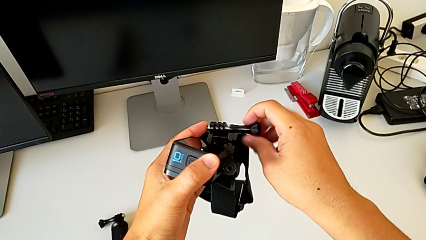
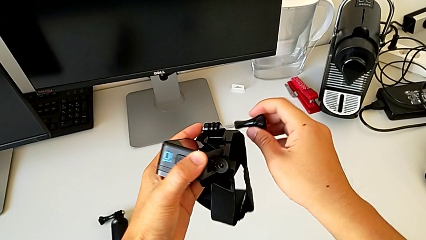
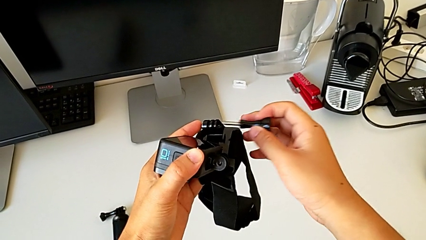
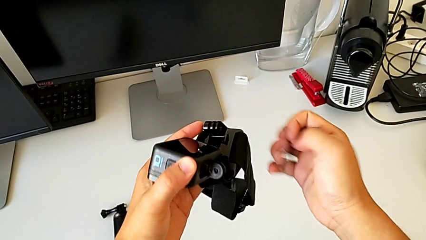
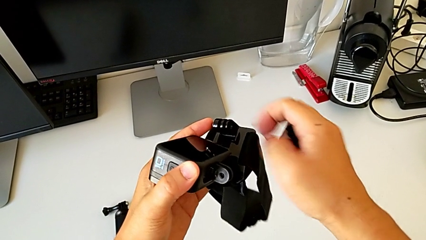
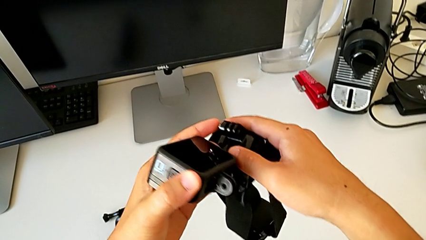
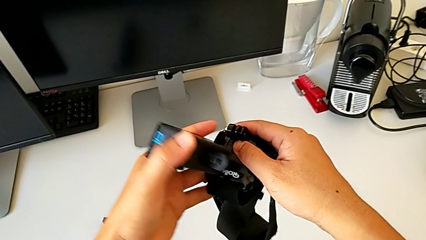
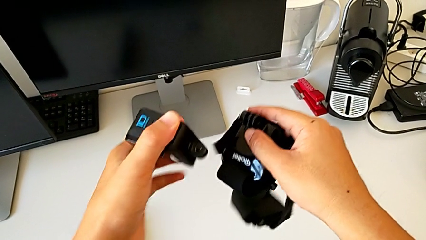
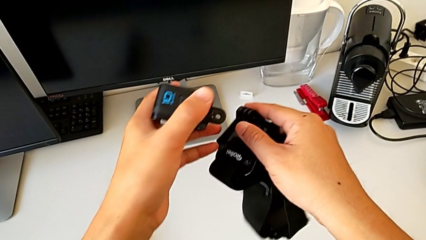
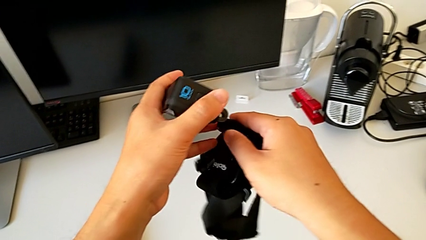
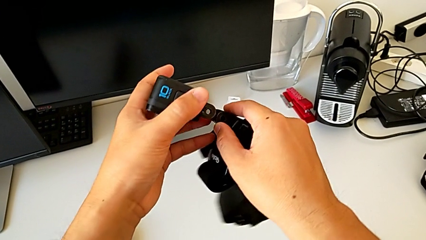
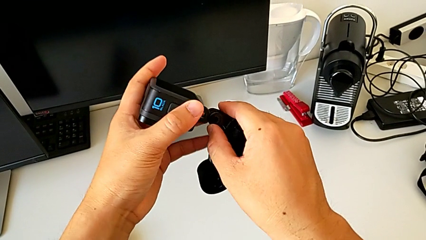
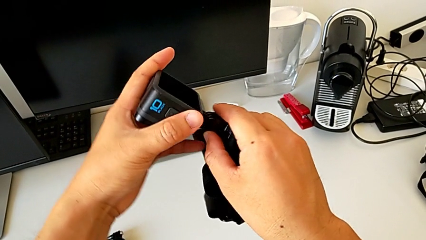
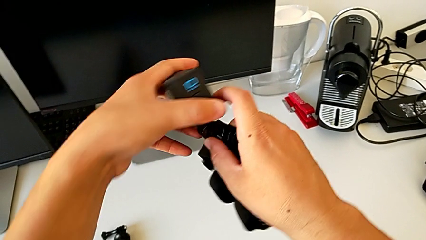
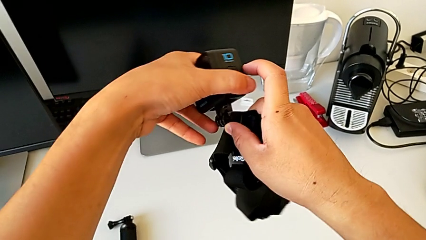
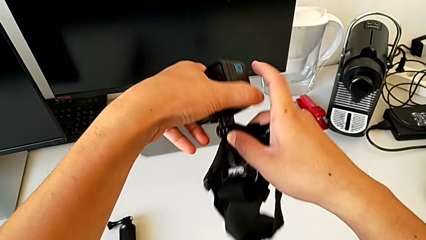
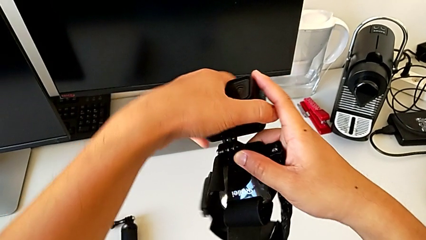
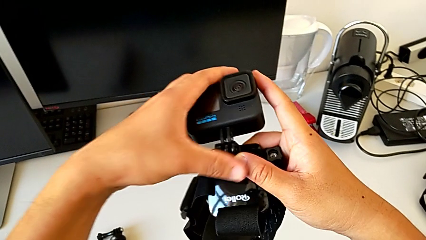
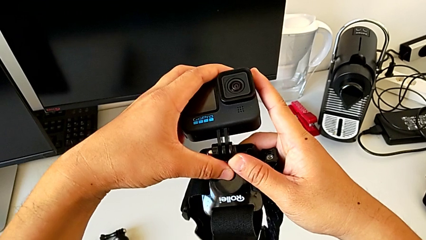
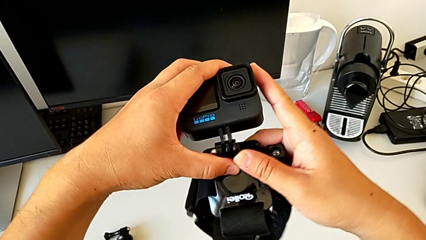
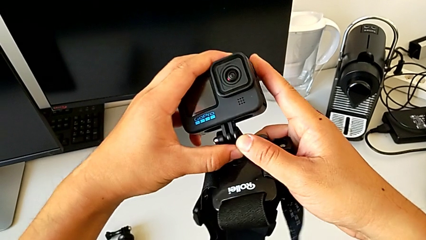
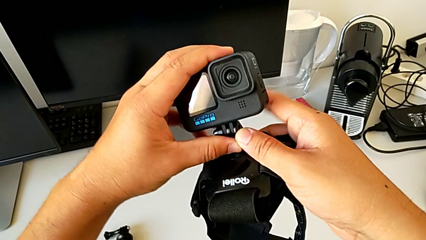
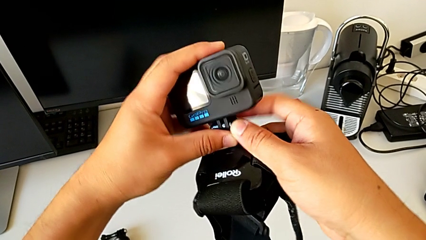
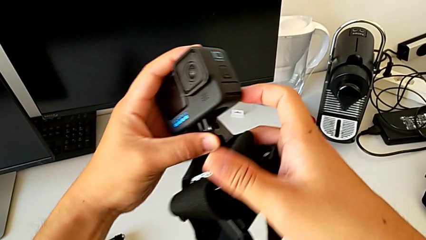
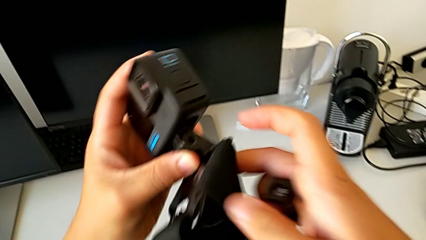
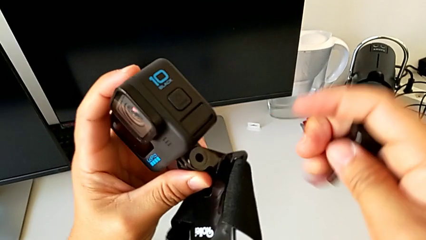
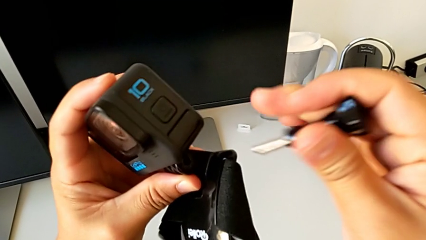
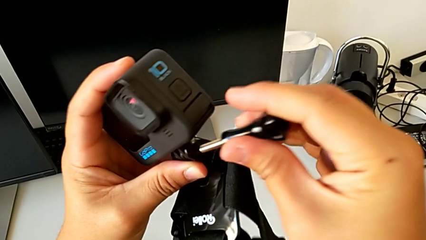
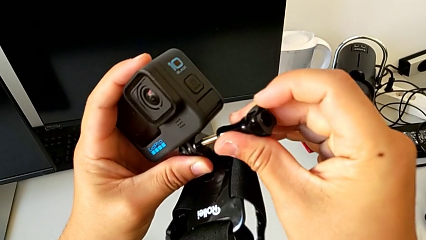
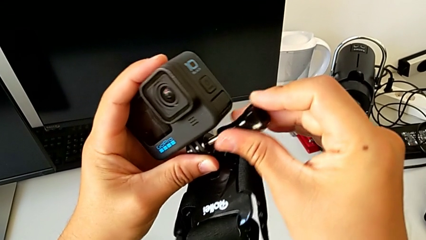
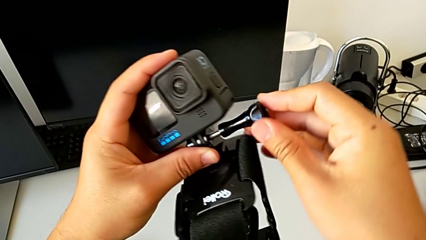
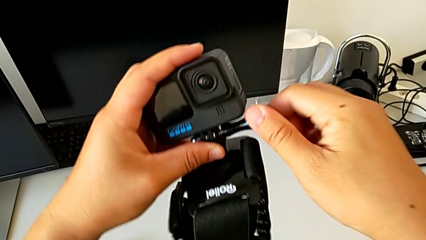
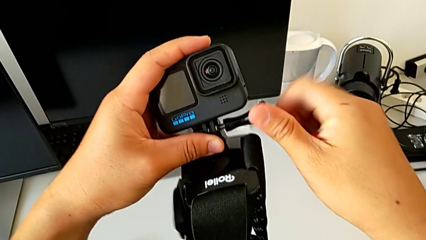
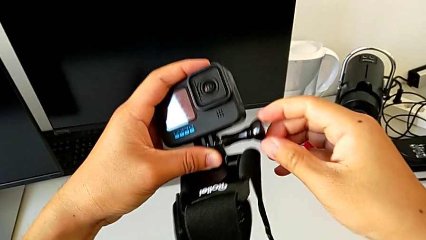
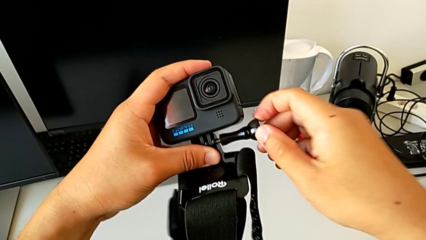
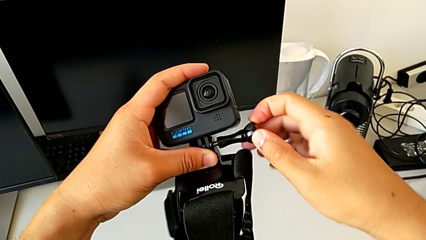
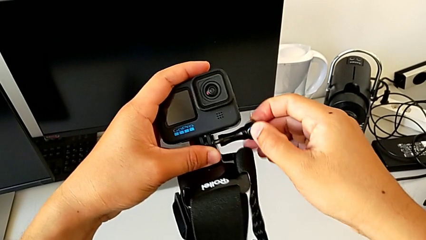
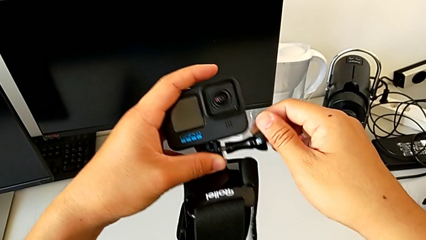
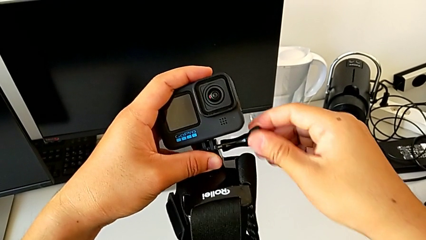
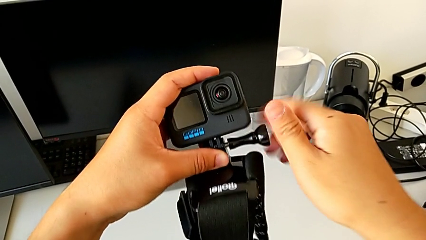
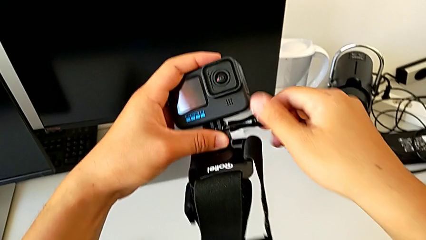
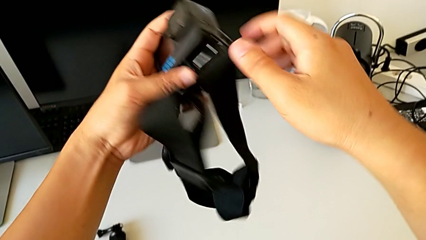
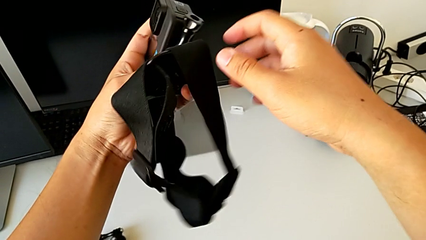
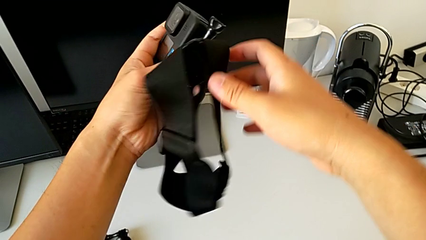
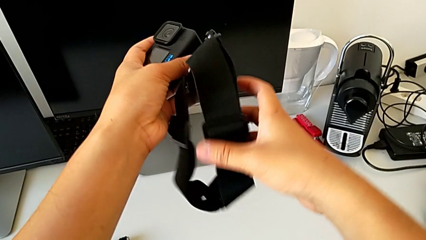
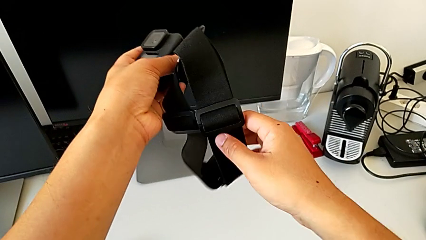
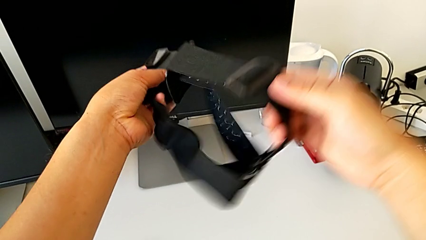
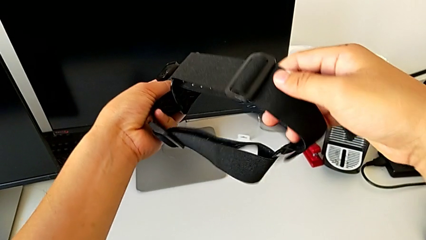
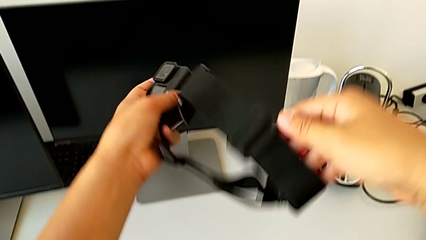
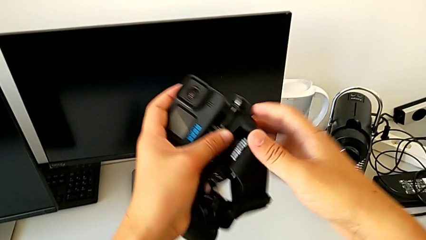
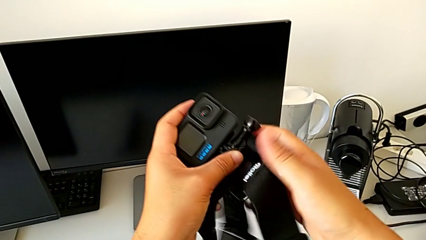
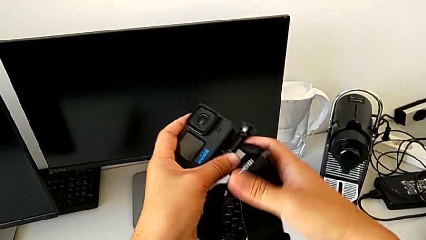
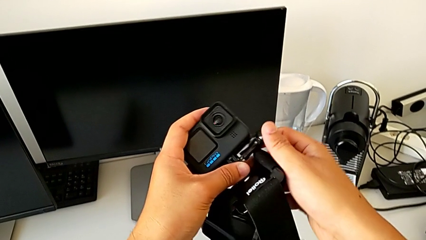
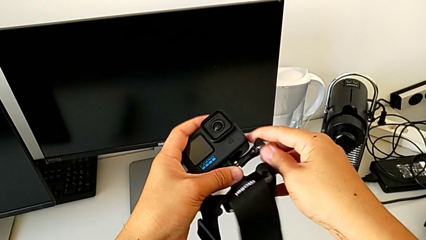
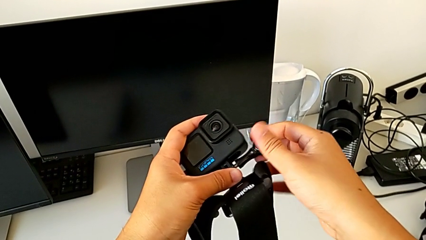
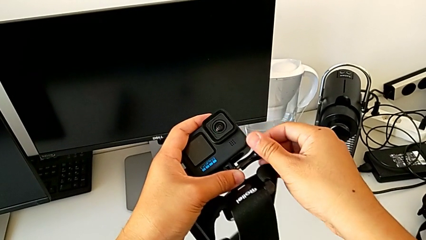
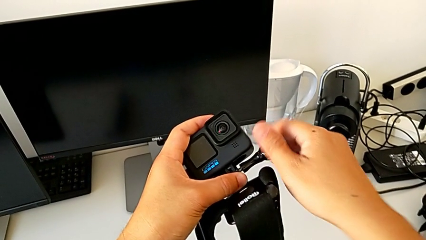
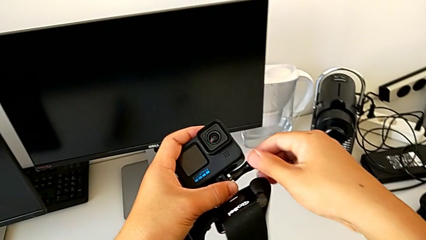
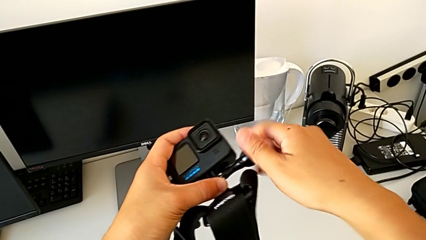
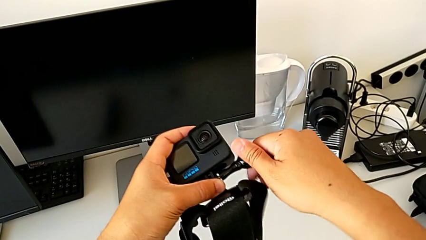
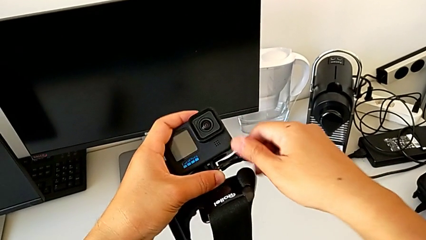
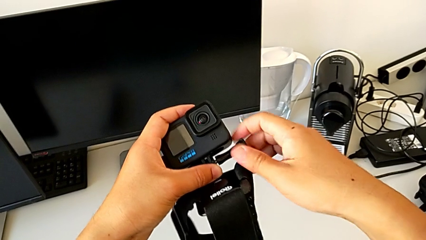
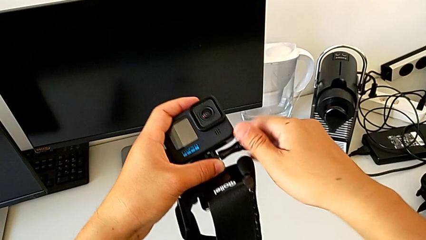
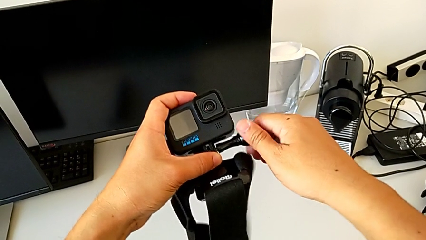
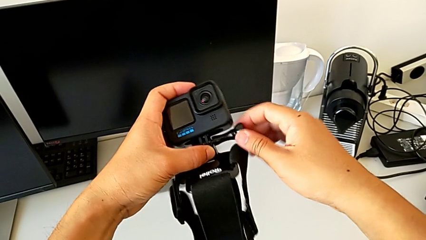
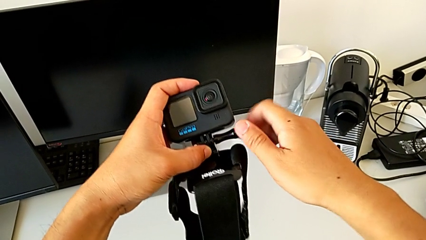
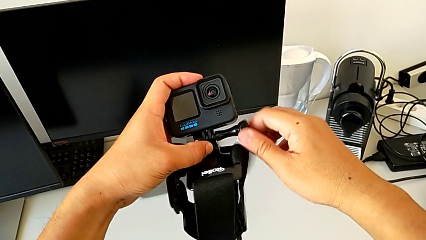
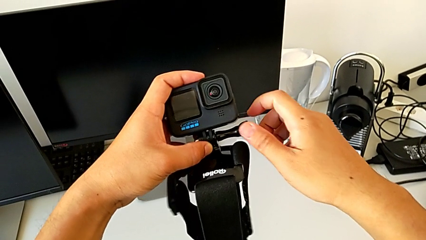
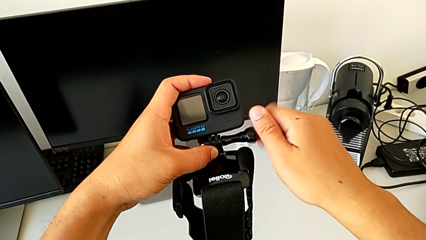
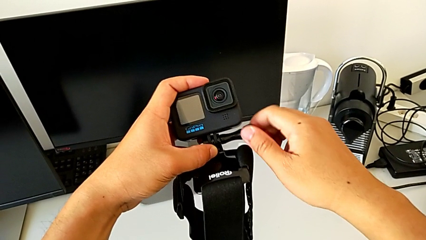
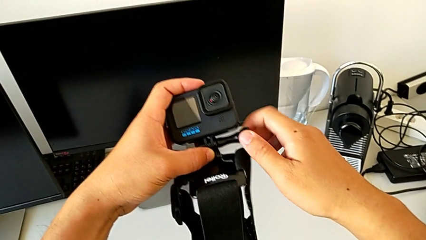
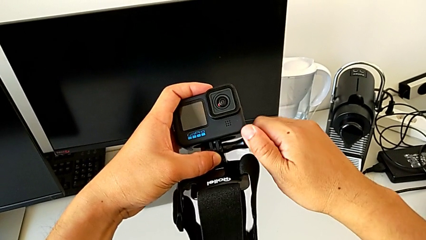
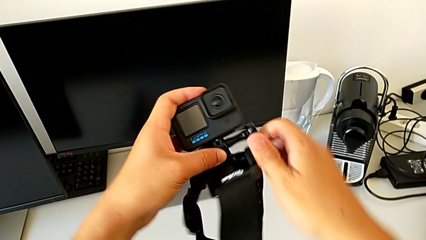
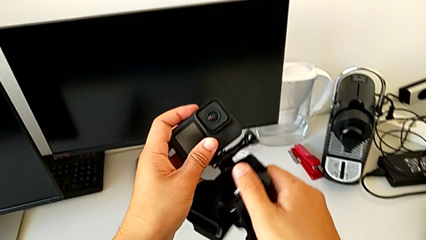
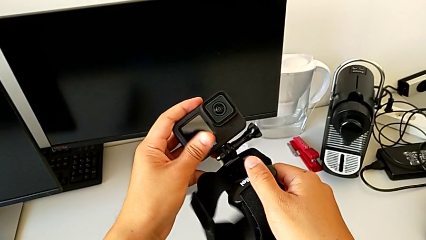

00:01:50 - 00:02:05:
The camera wearer is mounting the GoPro on the strap. They align the strap, insert it, insert the screw, screw it, inspect the strap and screw the screw.

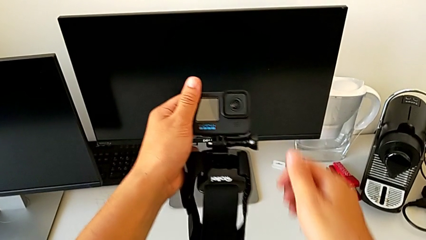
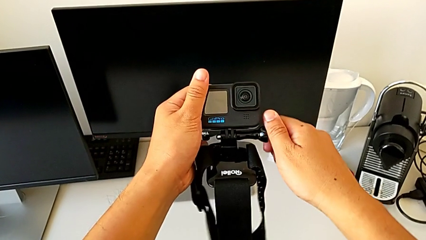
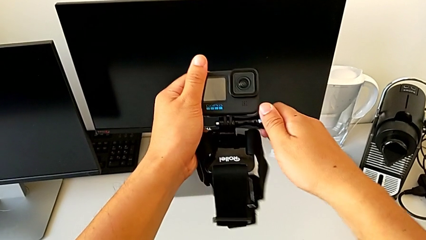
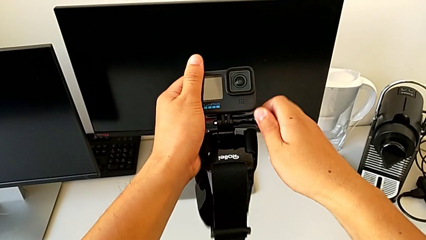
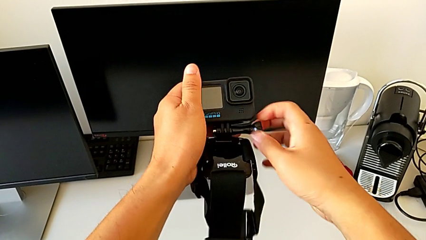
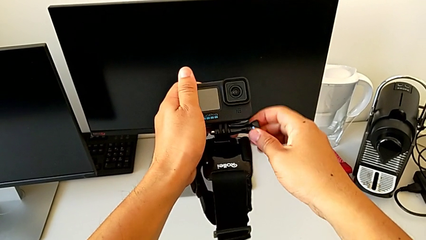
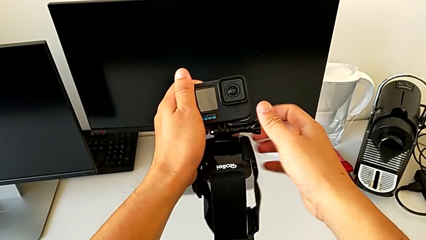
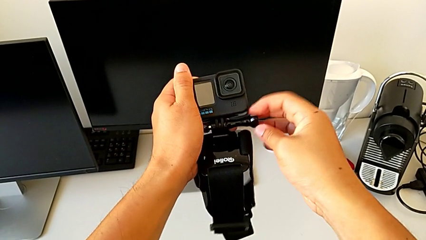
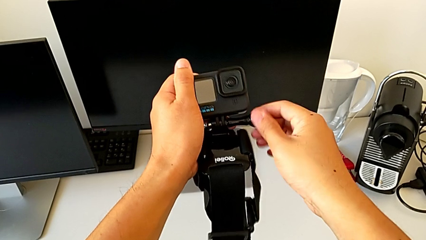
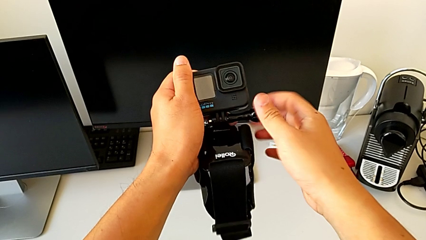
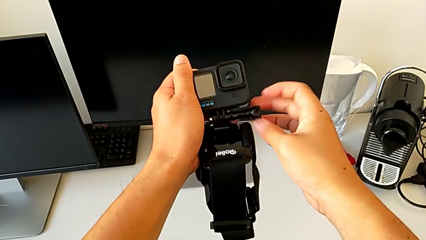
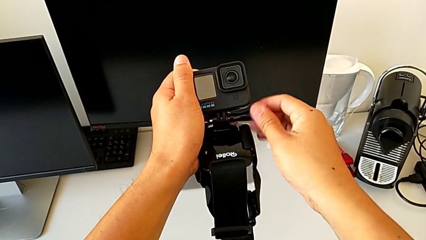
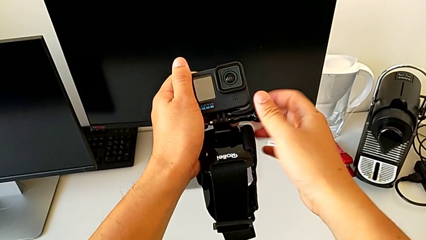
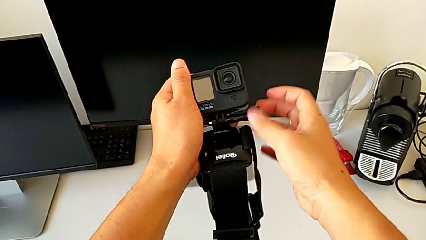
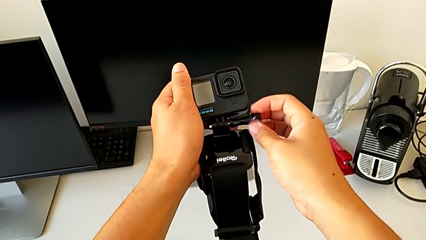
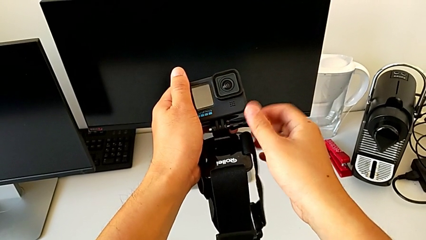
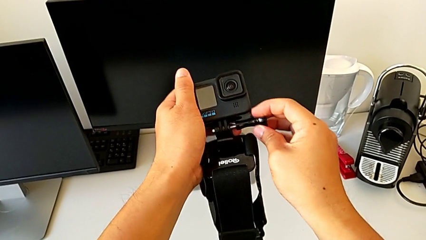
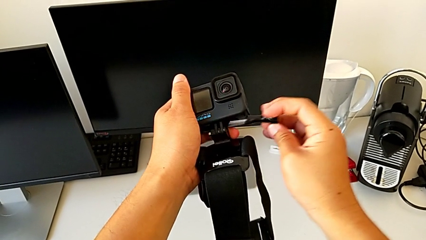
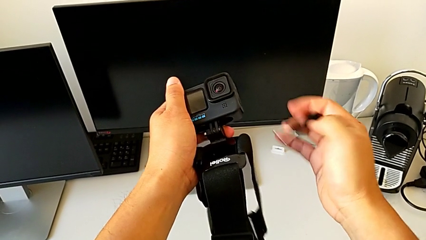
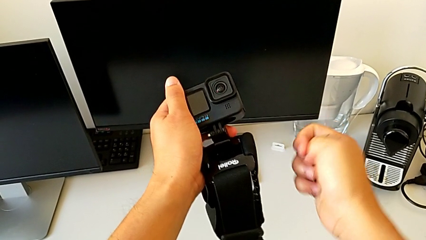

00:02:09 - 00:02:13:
The camera wearer is mounting the GoPro on the handheld grip. They grab the screw, unscrew it and withdraw the strap.
